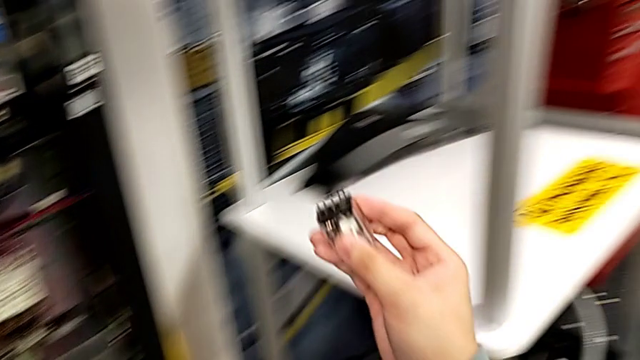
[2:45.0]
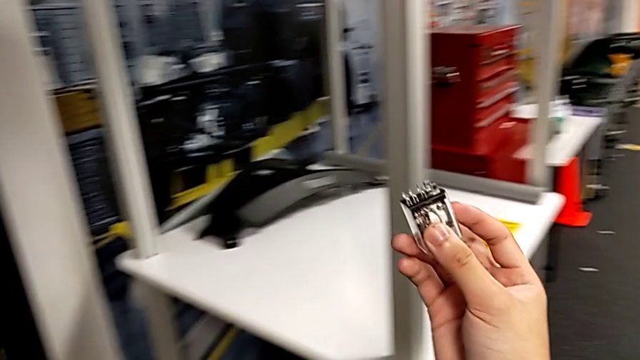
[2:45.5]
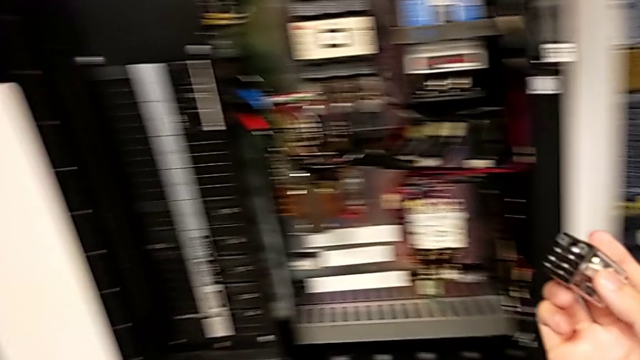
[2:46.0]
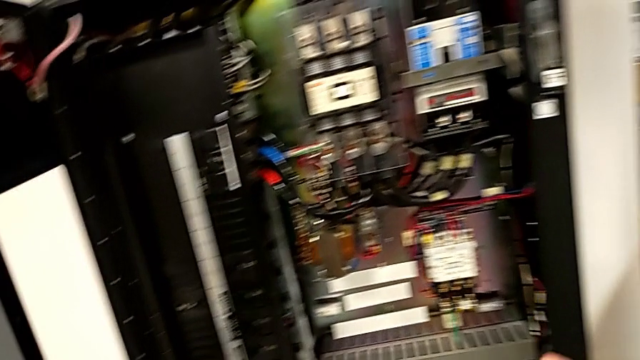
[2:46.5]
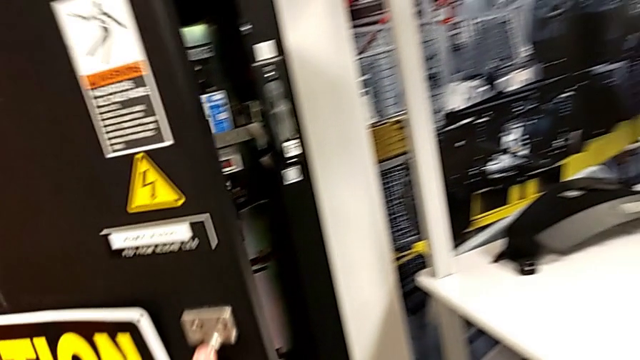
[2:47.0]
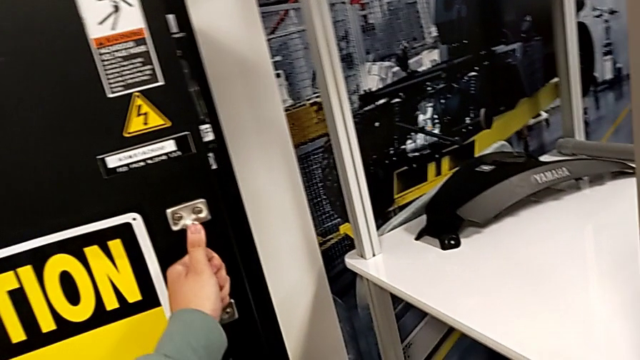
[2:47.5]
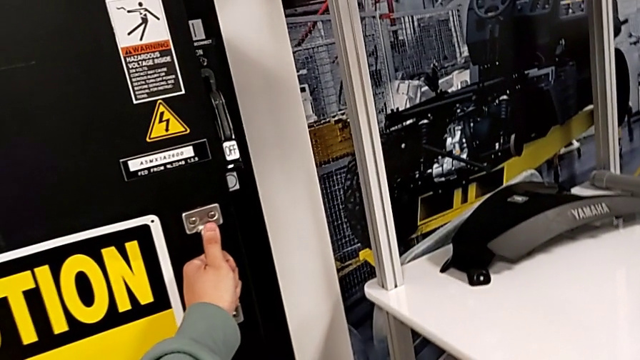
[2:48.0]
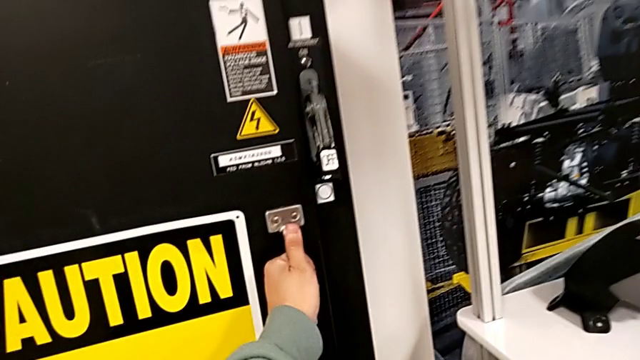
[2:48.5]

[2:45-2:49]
The camera wearer closes the front panel door. They close the front panel door.

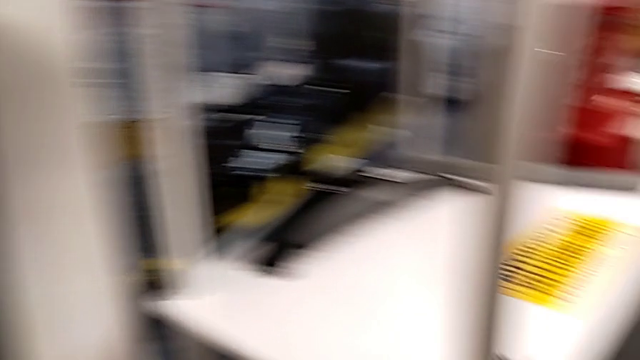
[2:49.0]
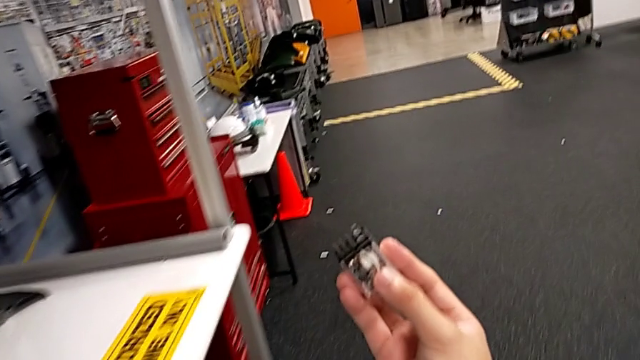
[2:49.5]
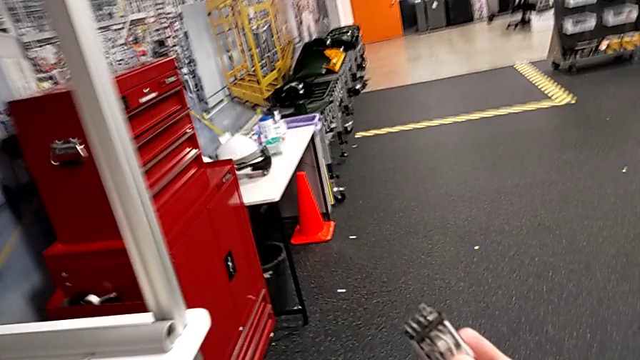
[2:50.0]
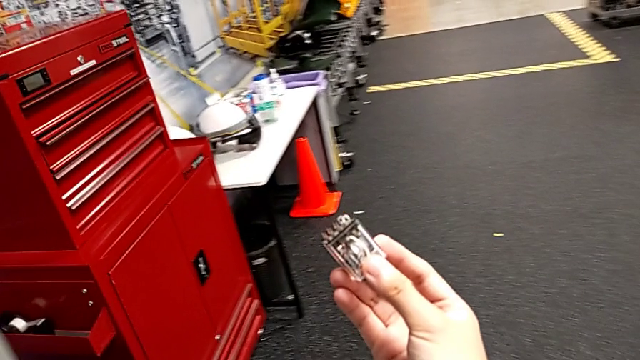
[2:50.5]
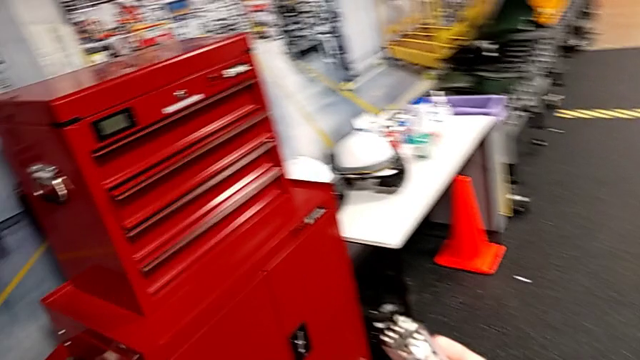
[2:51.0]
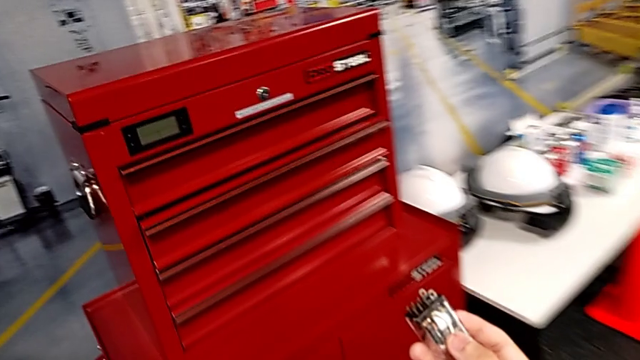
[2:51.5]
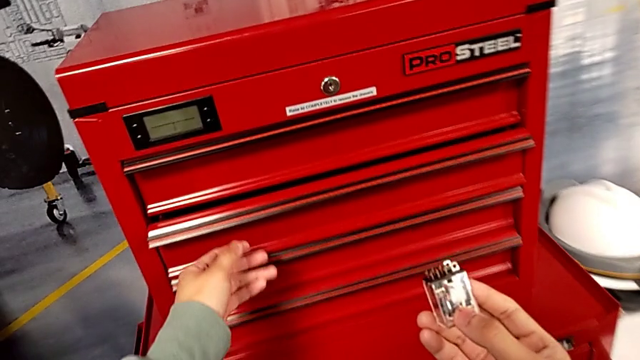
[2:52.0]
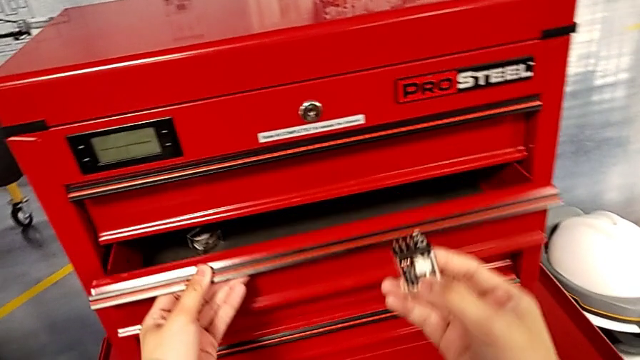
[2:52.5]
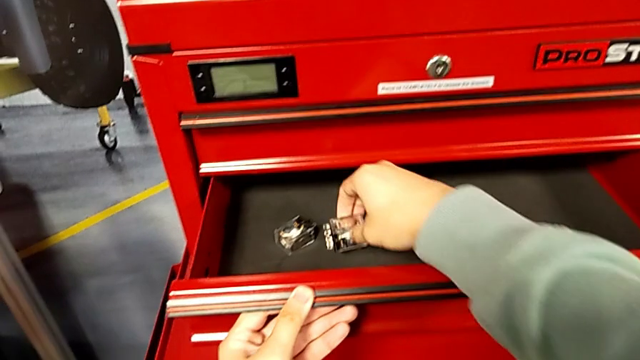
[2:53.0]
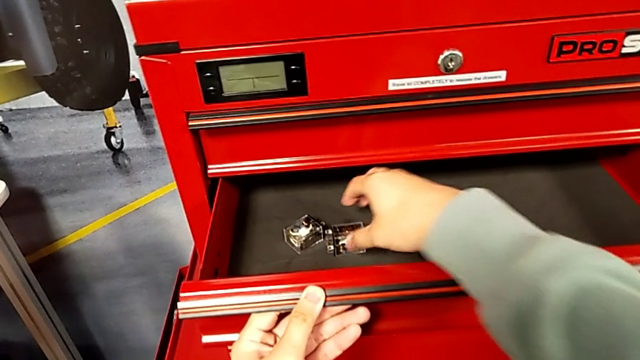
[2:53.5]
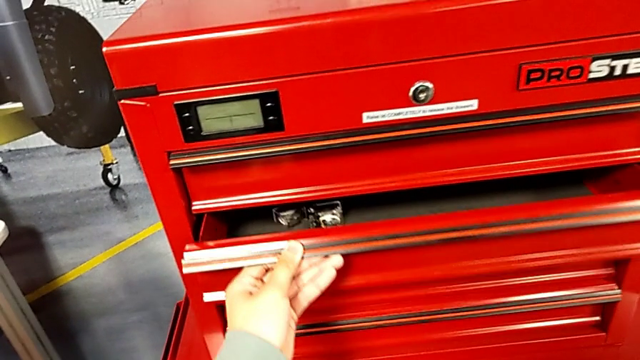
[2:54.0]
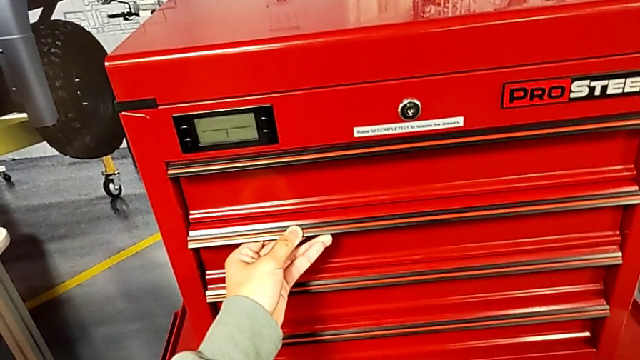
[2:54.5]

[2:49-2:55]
The camera wearer puts back the circuit breaker in the toolbox. They hold the circuit breaker, open the drawer with the left hand, place the circuit breaker with the right hand and close the drawer with the left hand.

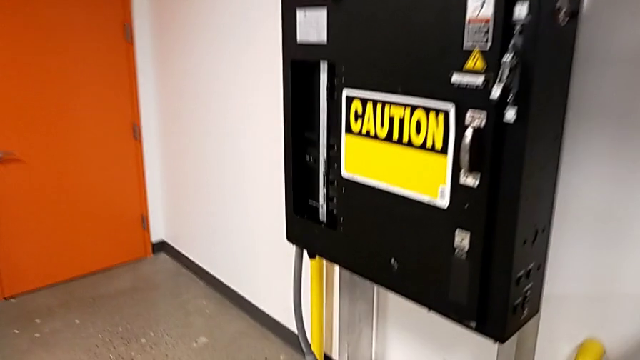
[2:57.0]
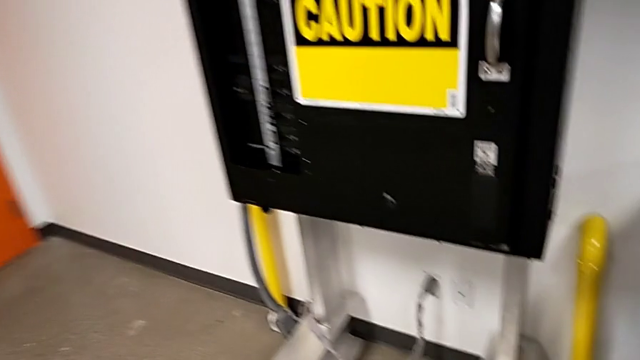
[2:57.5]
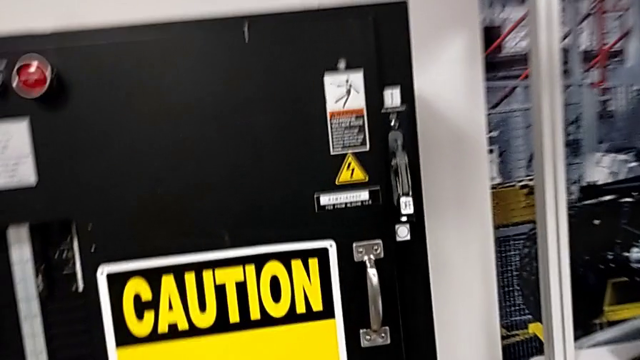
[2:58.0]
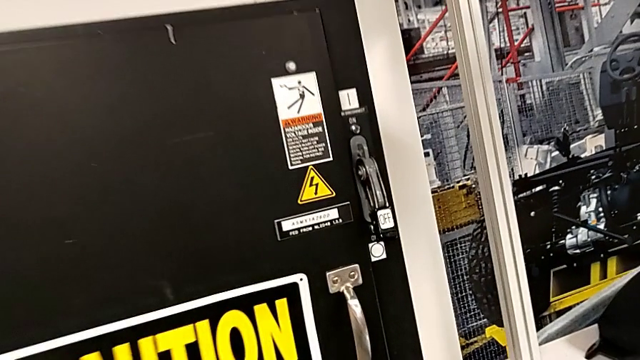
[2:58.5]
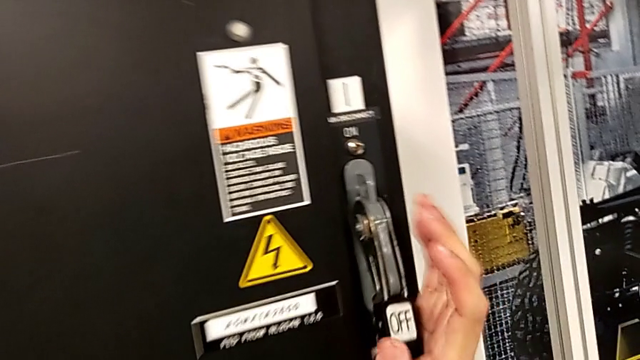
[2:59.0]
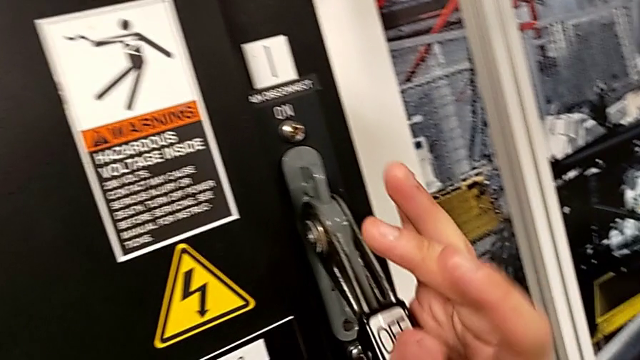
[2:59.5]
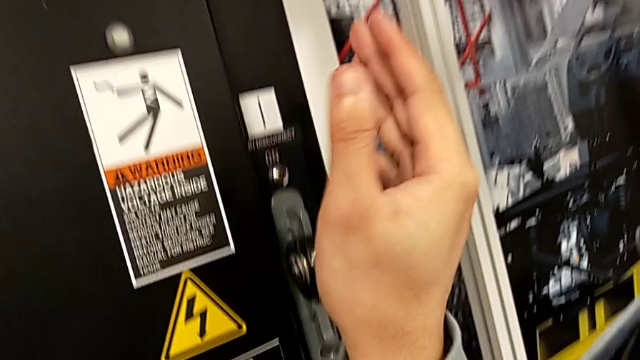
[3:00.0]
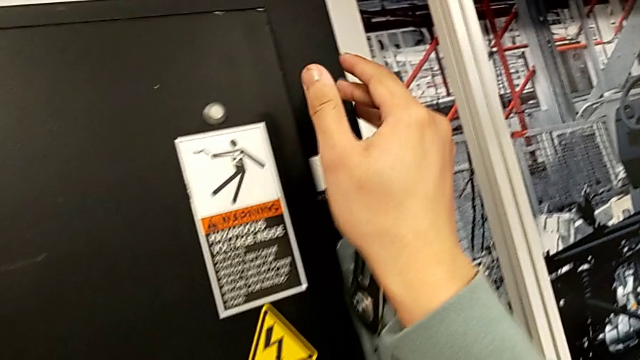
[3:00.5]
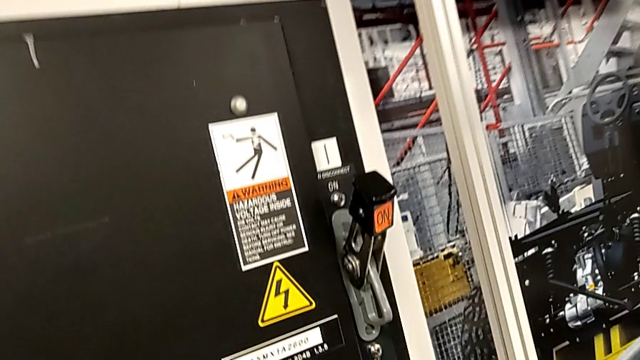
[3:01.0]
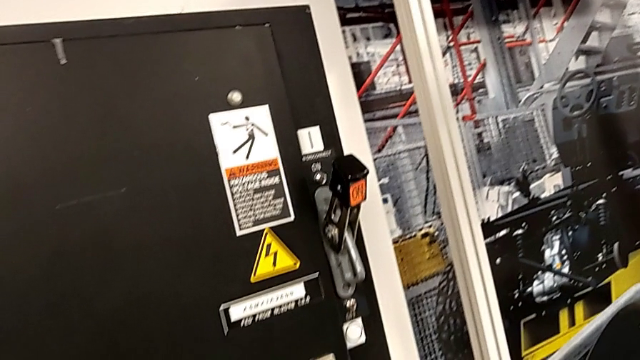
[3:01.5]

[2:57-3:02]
The camera wearer turns on the main power. They pull the lever.
